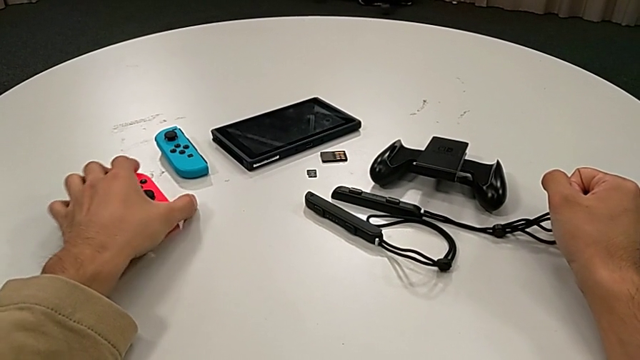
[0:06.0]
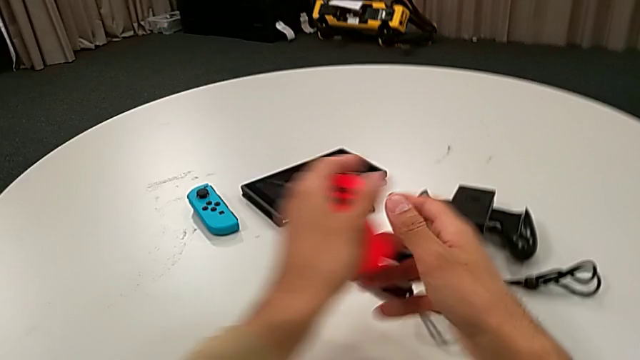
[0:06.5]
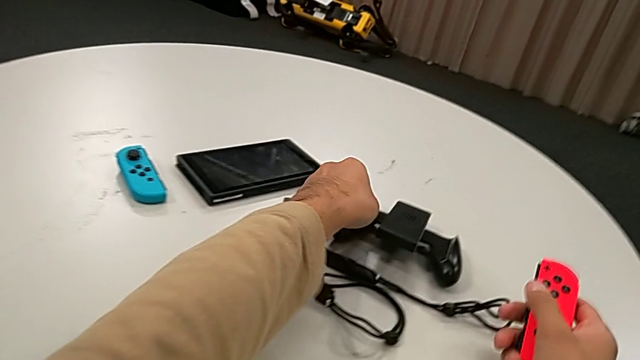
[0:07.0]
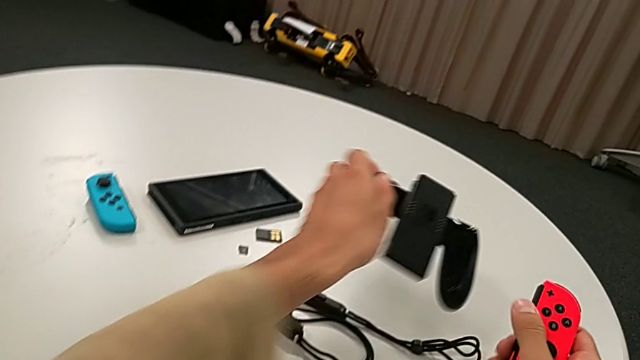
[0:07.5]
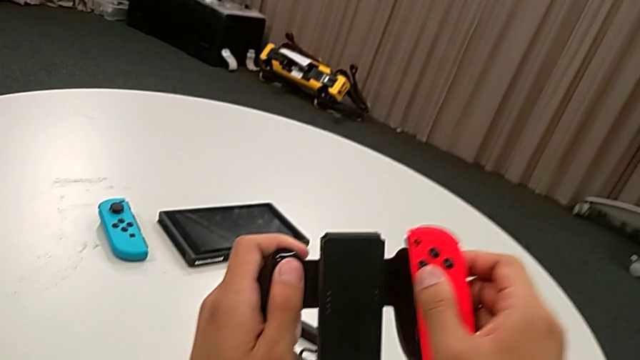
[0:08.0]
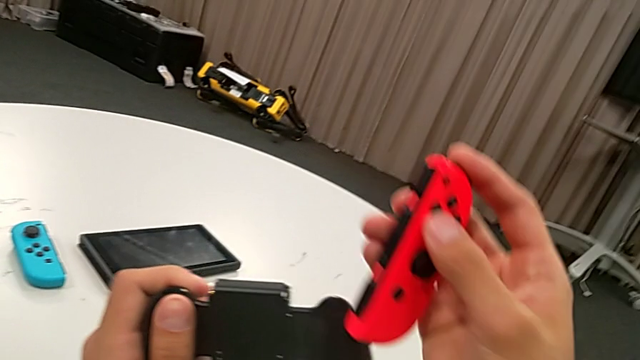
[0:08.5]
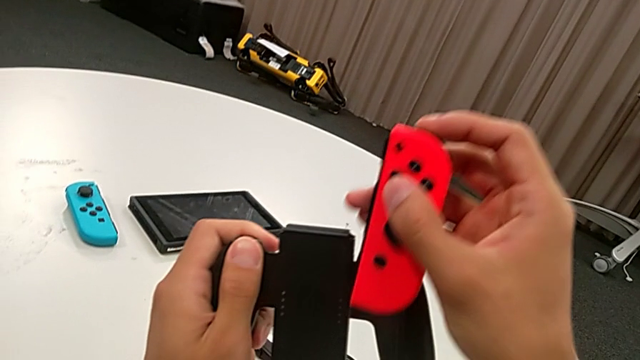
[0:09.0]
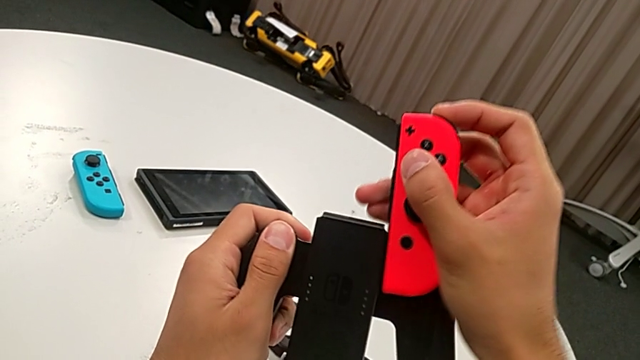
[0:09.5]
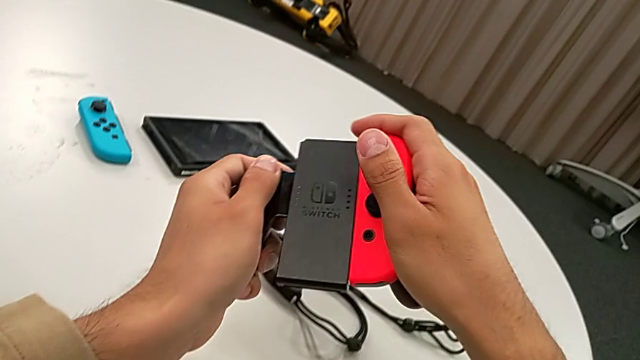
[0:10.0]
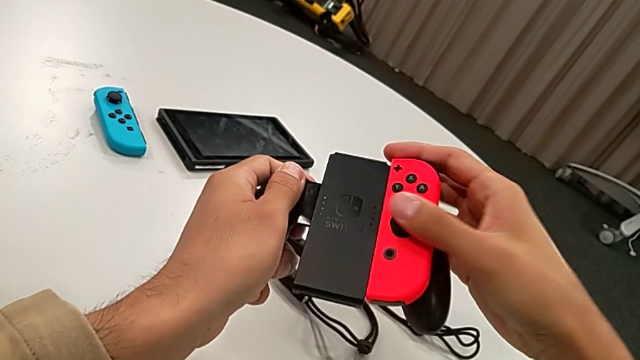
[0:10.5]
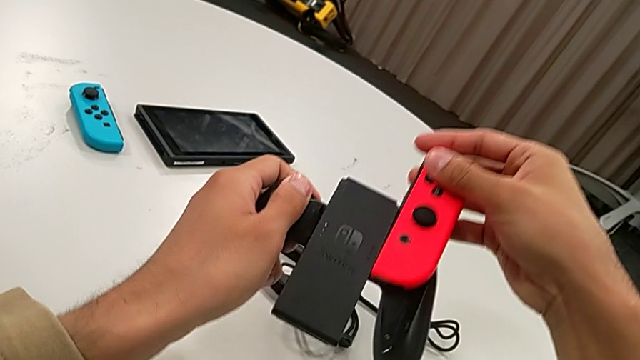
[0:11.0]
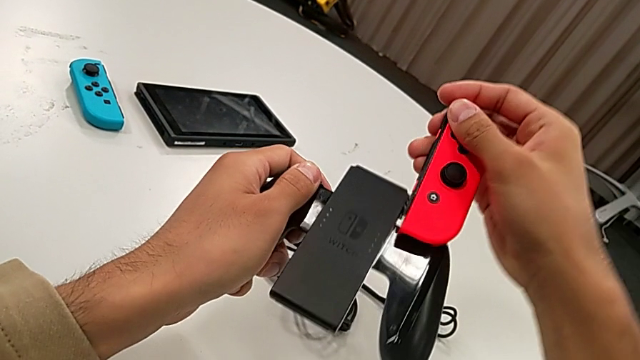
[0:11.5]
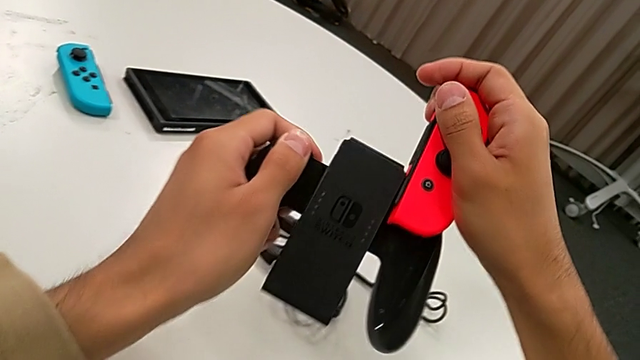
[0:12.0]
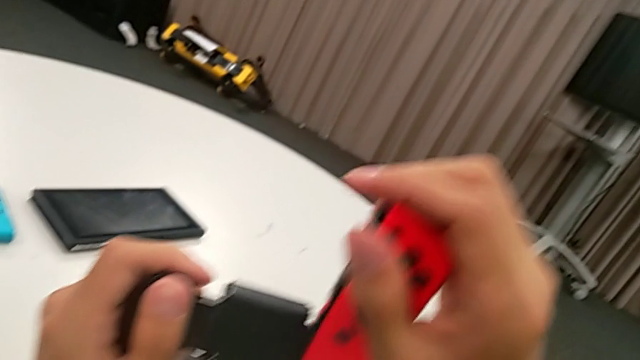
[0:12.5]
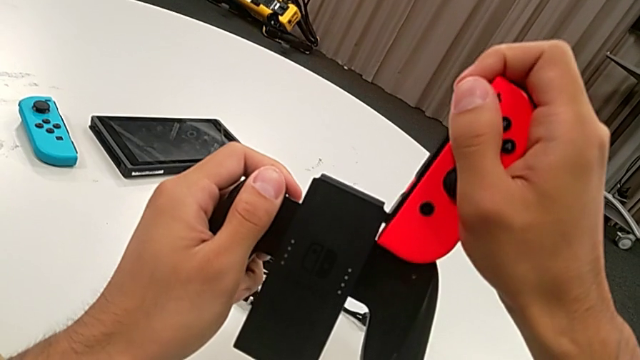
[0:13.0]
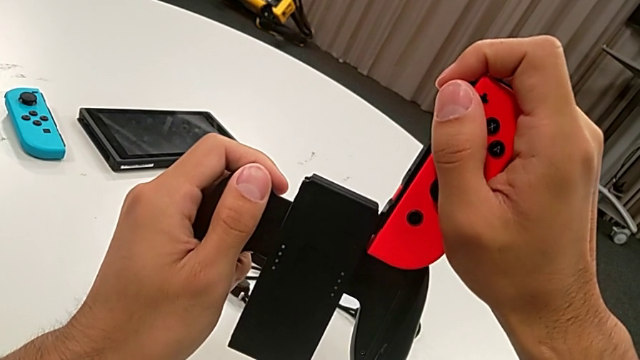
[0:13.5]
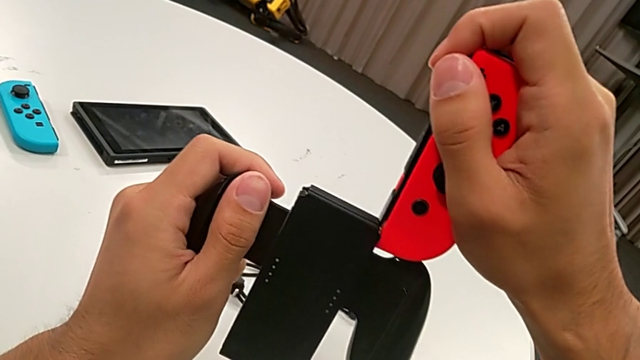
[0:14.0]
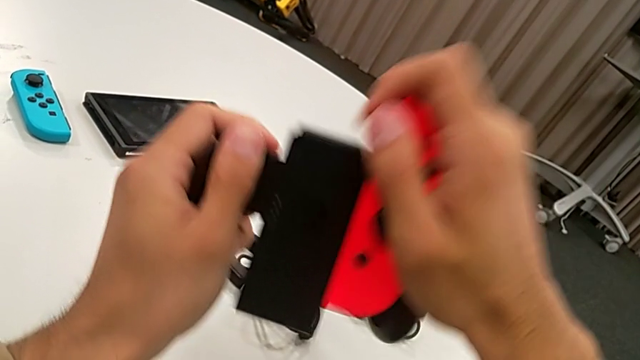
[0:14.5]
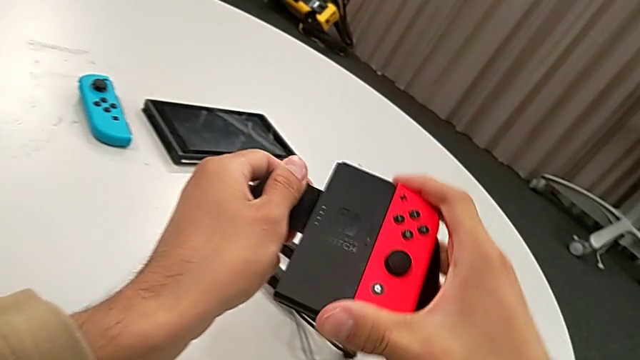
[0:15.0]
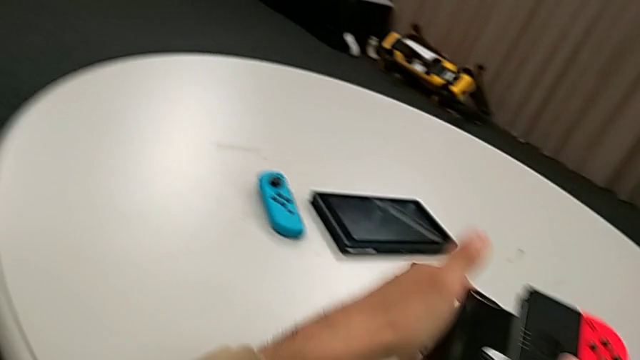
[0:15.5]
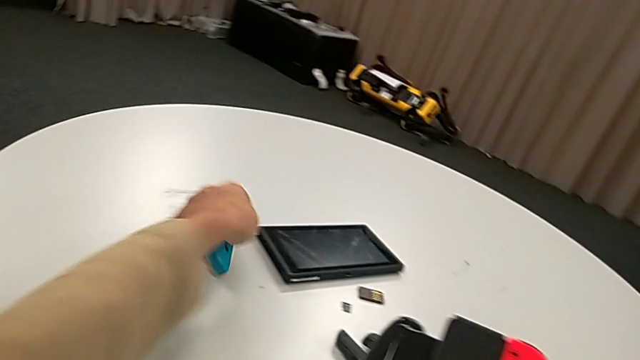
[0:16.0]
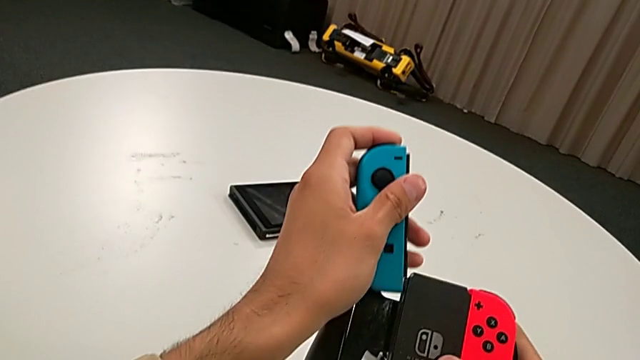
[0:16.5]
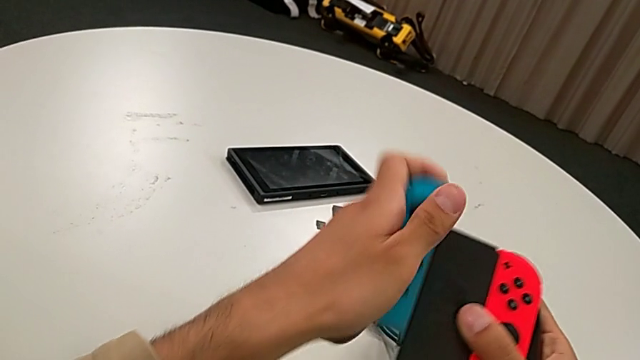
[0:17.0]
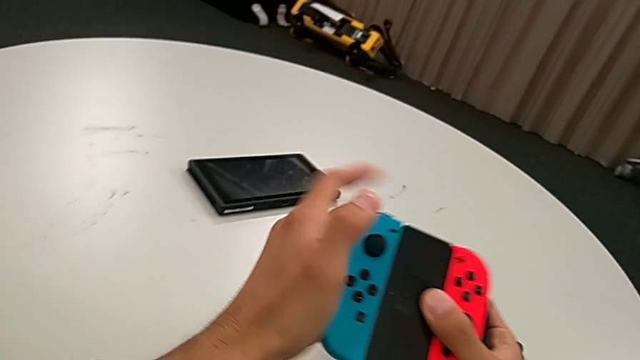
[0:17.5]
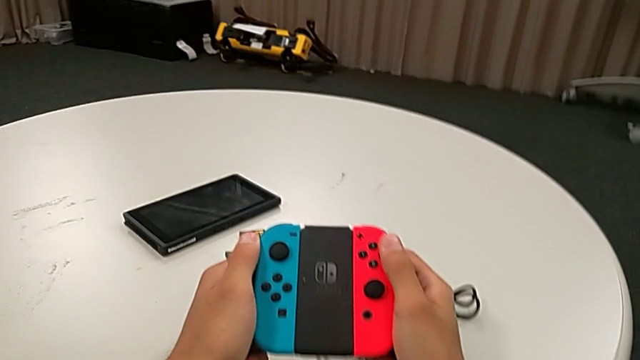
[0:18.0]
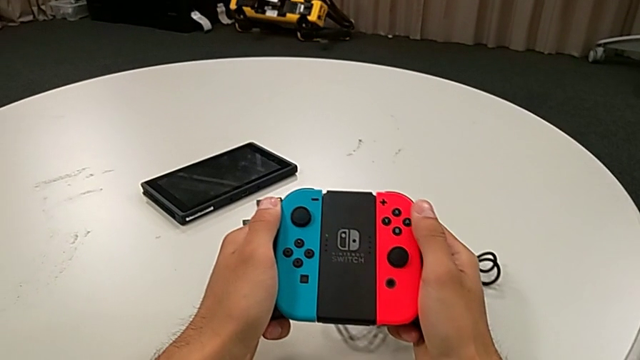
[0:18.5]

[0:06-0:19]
The camera wearer assembles the Joy-Con controllers. They grab the Joy-Con controller, lift the comfort grip, assemble the red Joy-Con controller, grab the blue Joy-Con controller and assemble it.

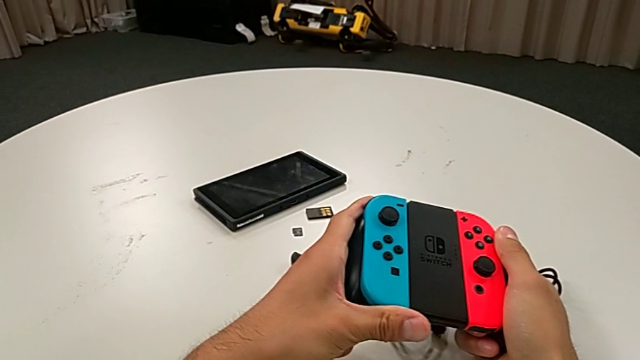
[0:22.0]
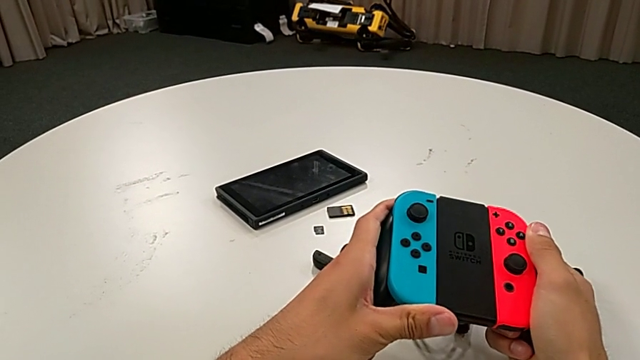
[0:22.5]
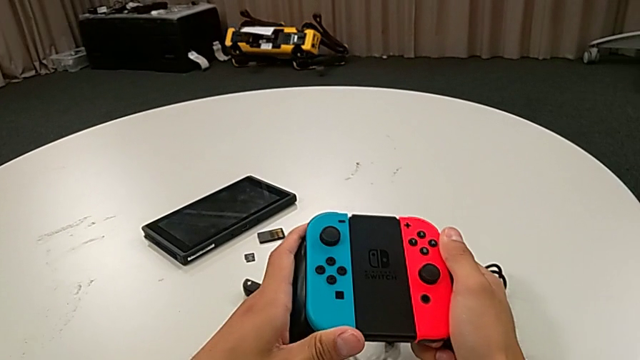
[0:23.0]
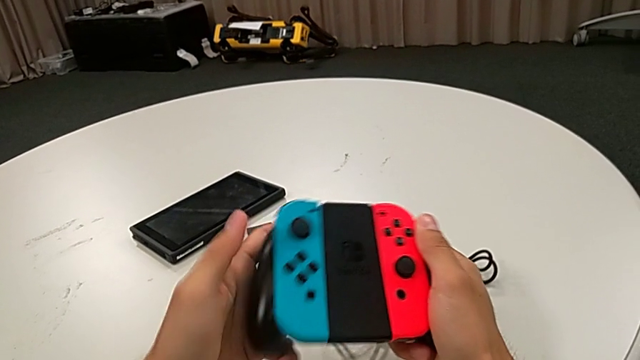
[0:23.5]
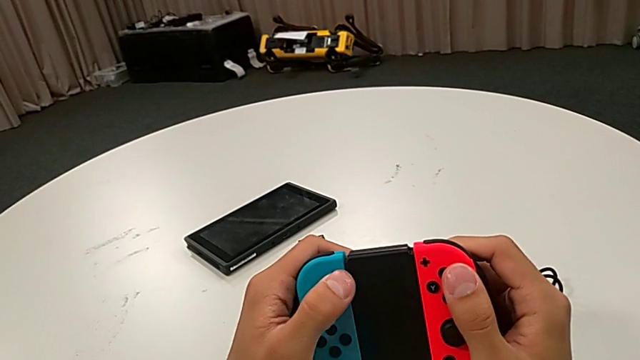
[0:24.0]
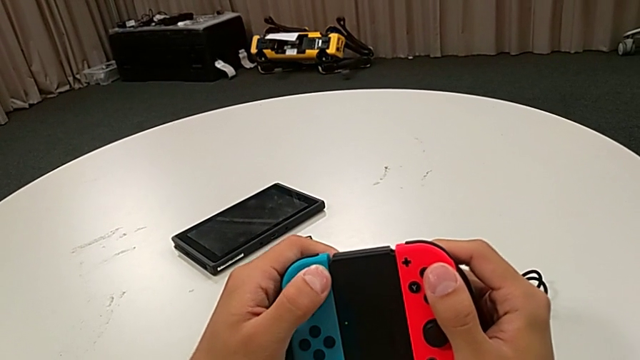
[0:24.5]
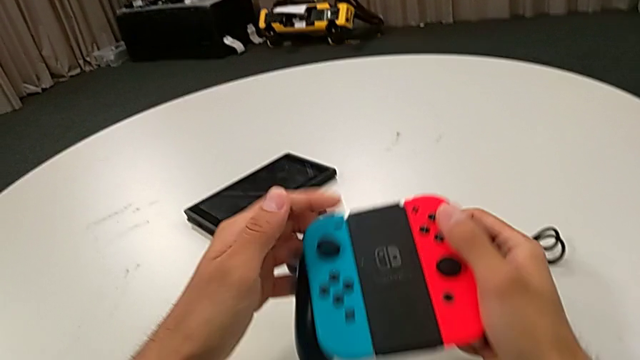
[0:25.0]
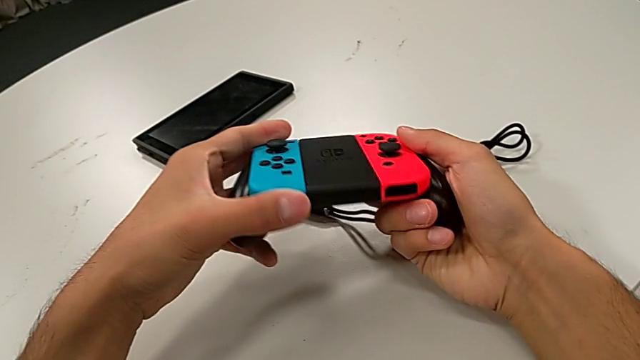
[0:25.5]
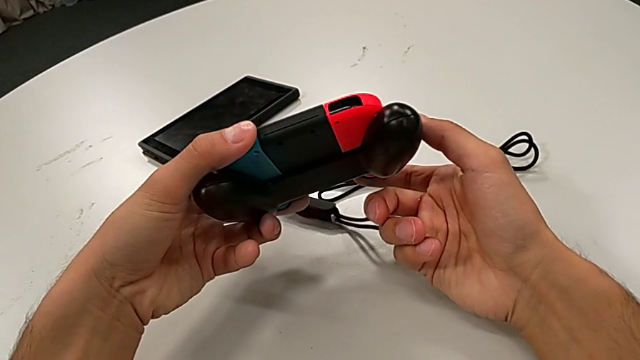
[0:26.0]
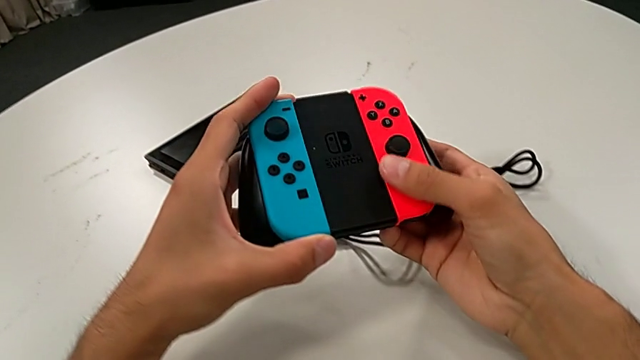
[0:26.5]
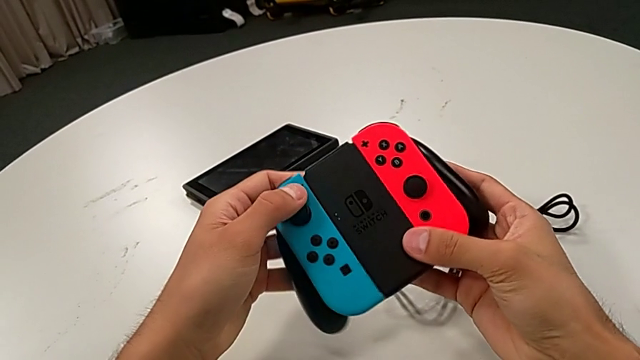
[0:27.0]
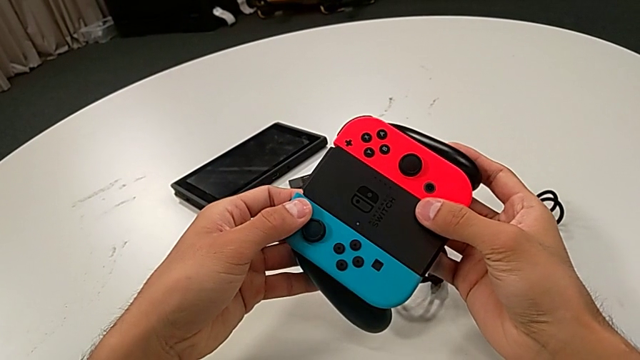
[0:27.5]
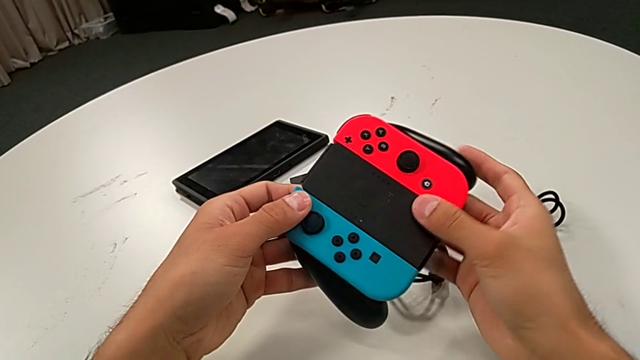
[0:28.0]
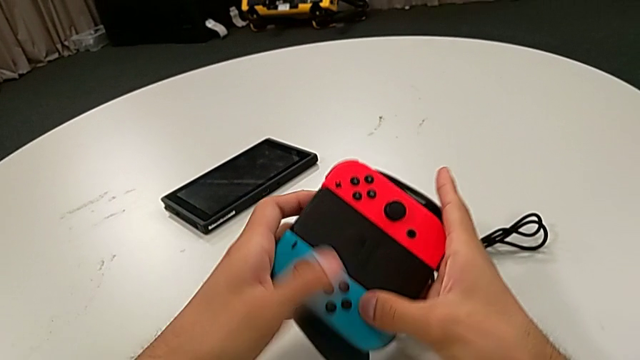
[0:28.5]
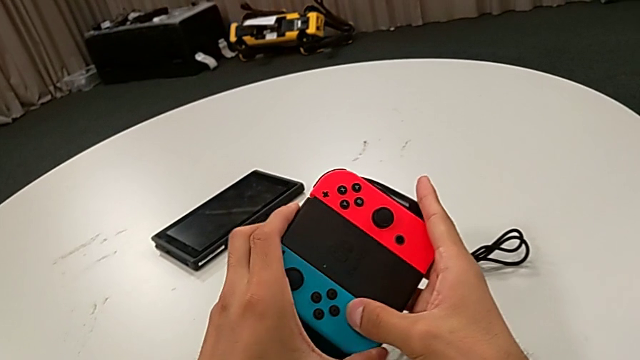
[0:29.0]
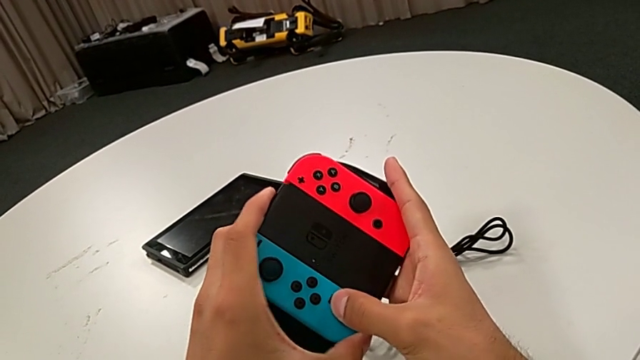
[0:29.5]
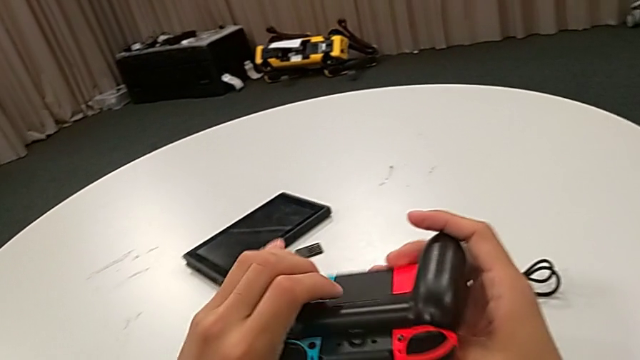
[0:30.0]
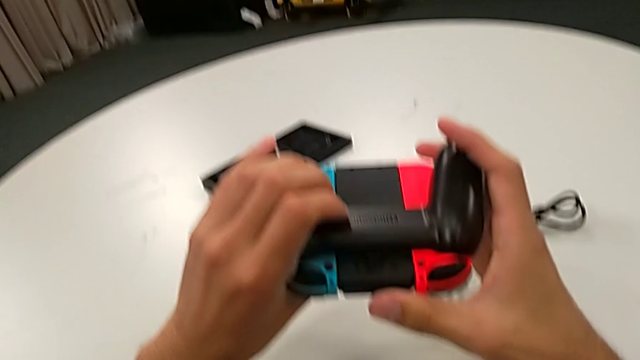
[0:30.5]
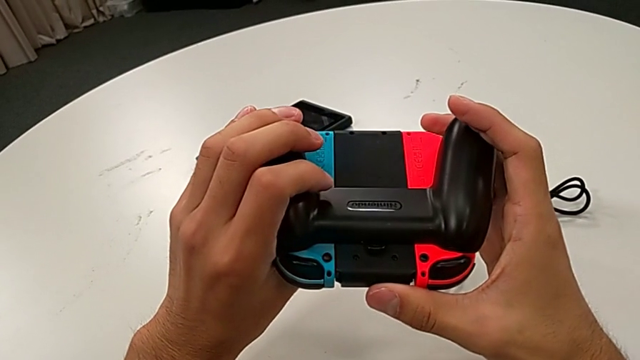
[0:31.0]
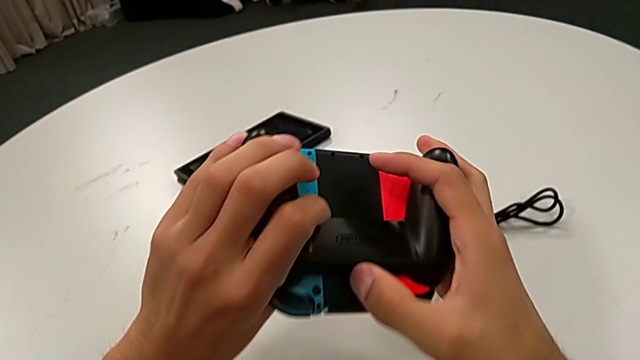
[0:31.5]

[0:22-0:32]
The camera wearer is inspecting the Joy-Con controllers with the comfort grip. They inspect the handheld grip and rotate the comfort grip.
